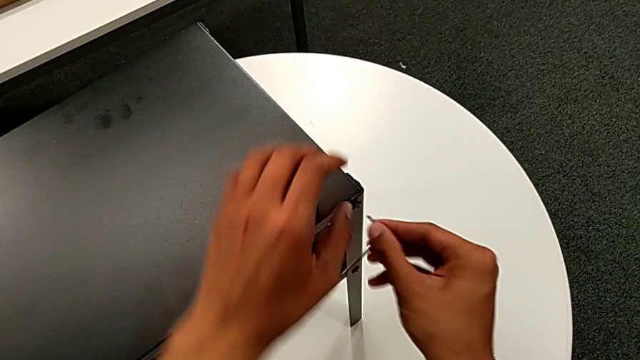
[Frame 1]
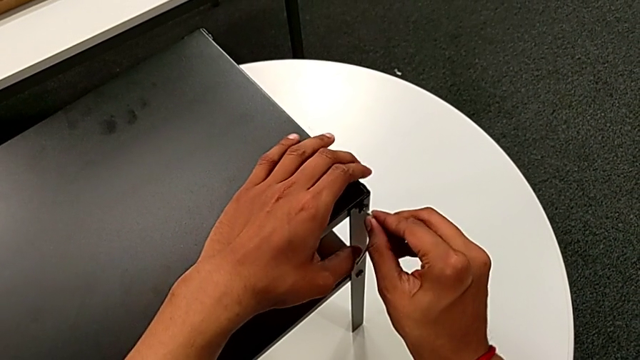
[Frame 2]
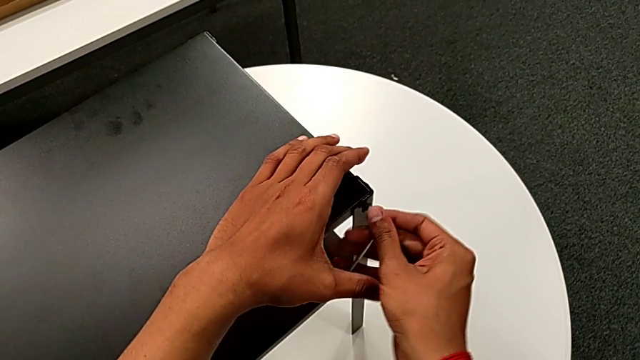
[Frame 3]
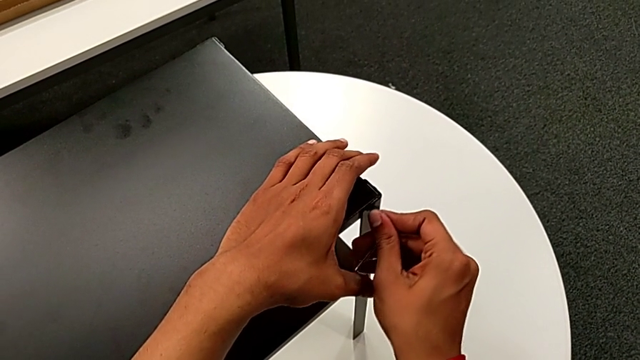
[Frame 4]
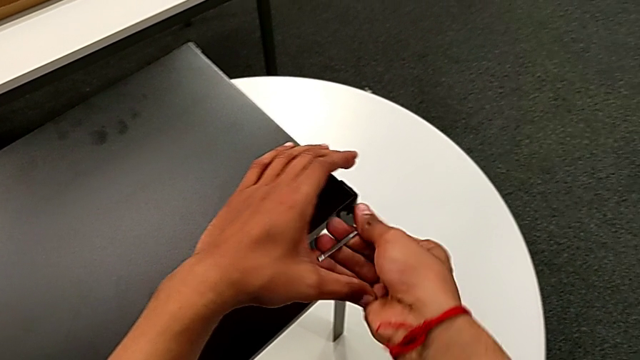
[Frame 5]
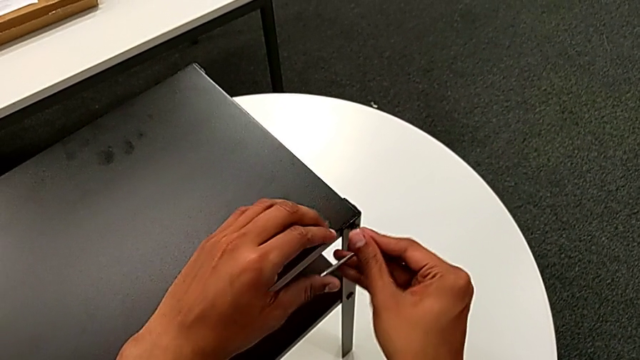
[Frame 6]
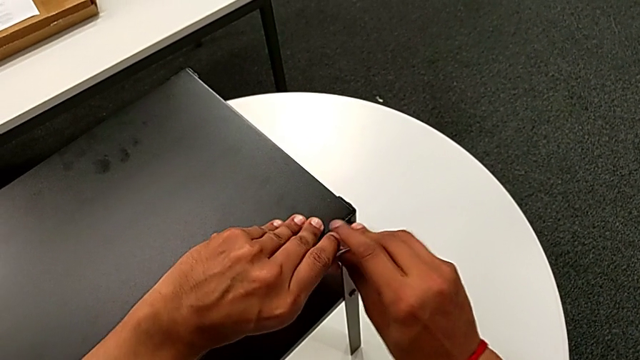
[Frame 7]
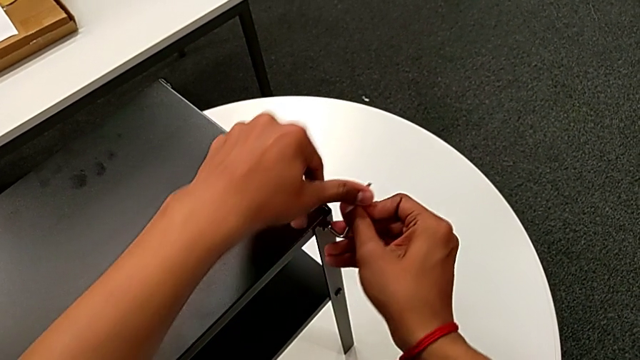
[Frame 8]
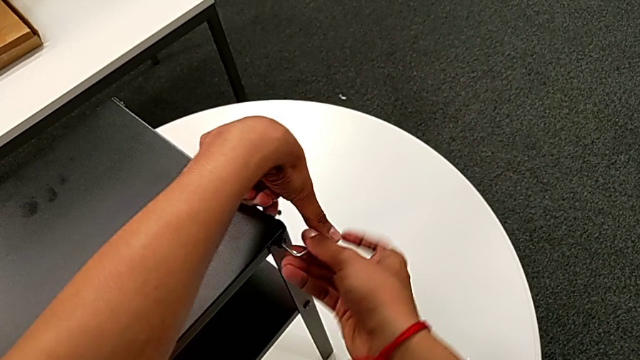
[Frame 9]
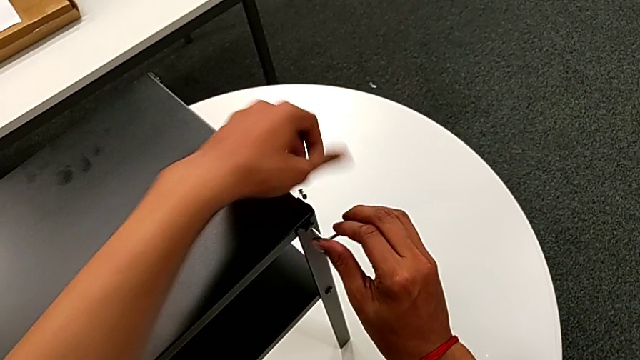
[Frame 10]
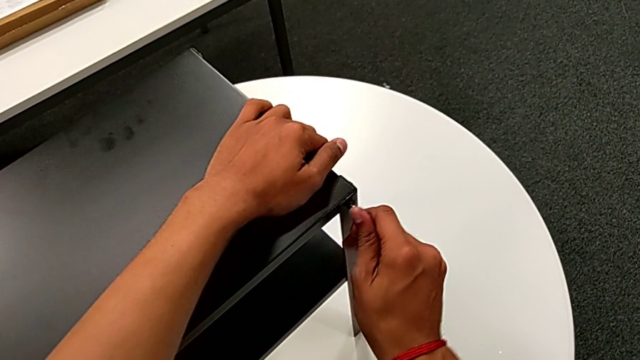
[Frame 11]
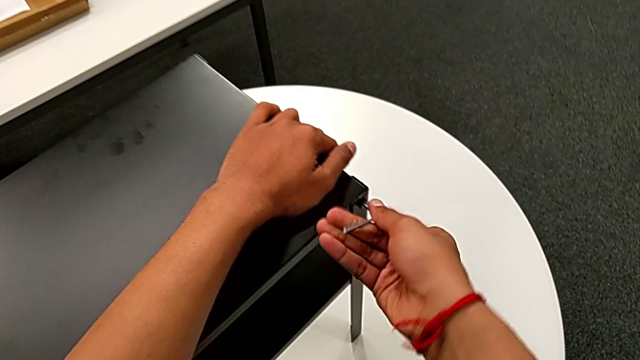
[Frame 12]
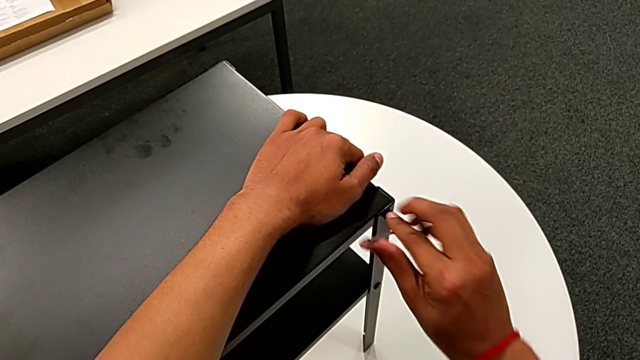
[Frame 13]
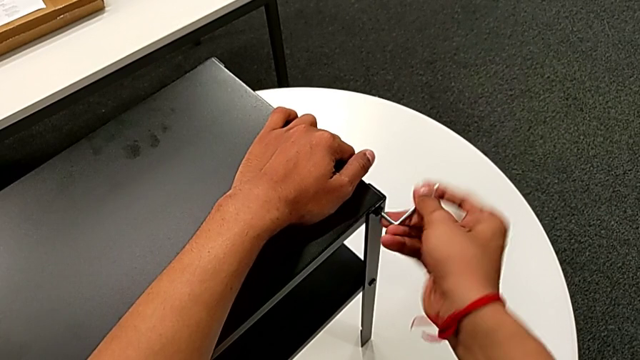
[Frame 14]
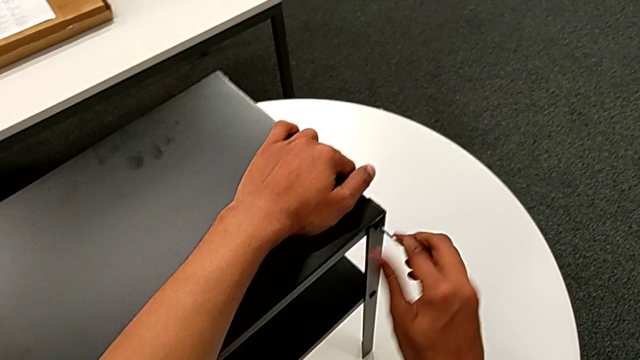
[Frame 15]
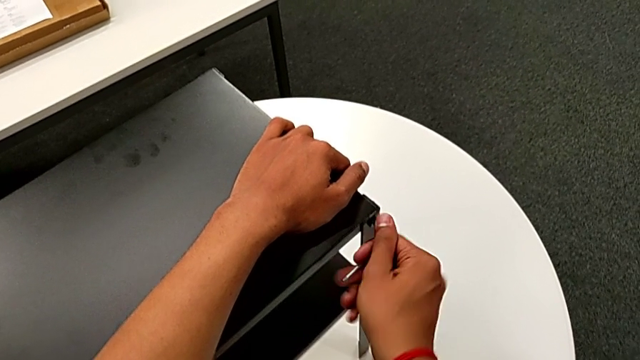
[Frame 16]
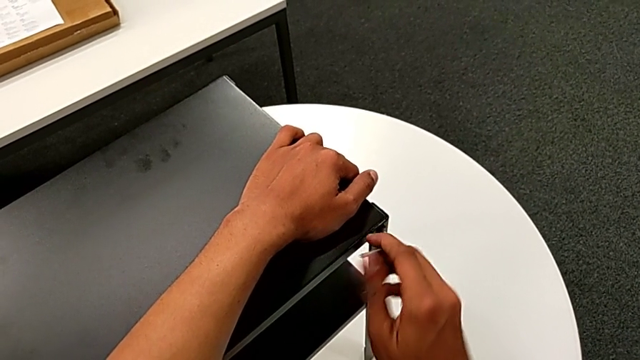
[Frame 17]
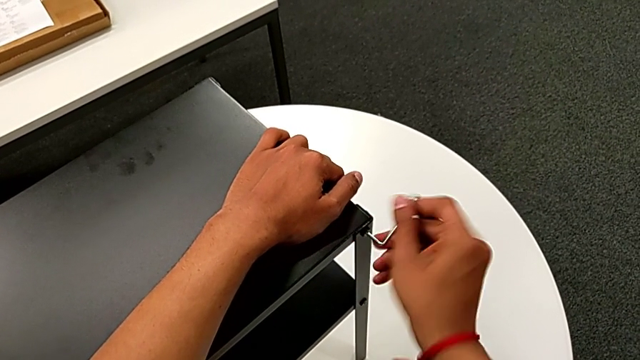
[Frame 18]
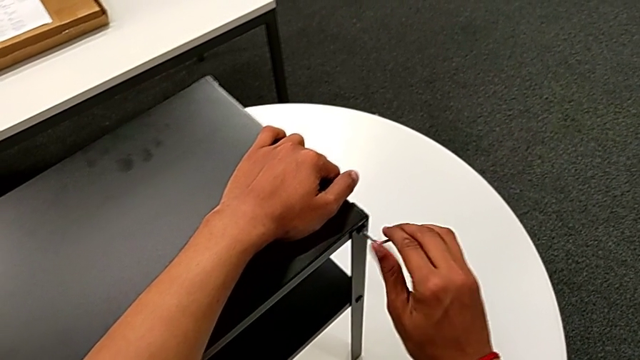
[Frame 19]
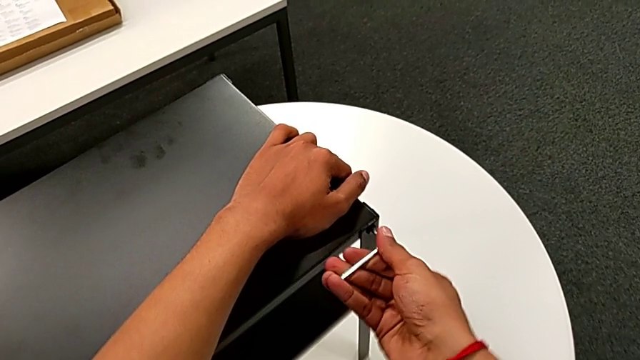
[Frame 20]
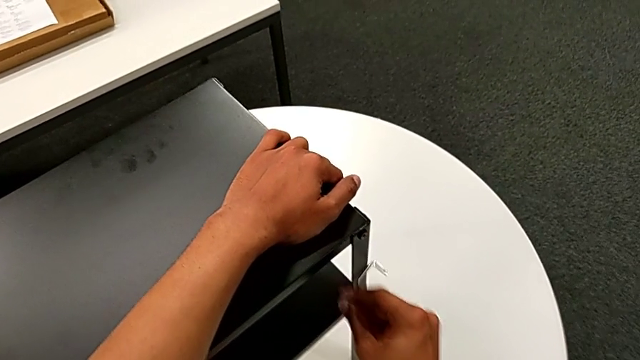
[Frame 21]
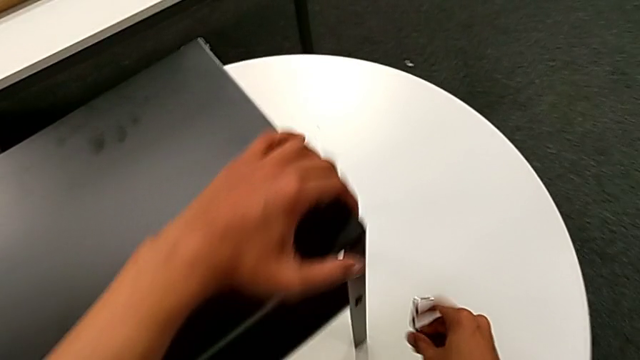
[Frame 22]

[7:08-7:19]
The camera wearer is screwing the hex socket head onto the third leg. They insert the Allen wrench, screw the hex socket head, wrongly drop the Allen wrench, almost dropping the Allen key, and place it.

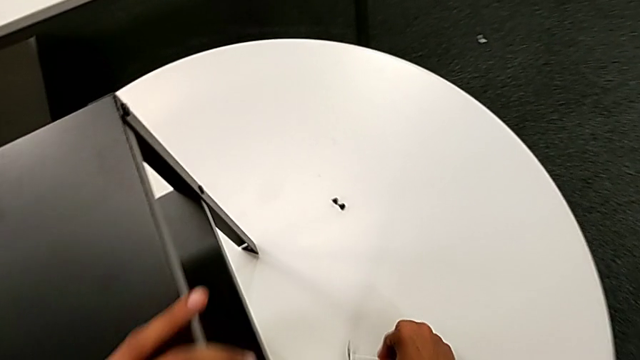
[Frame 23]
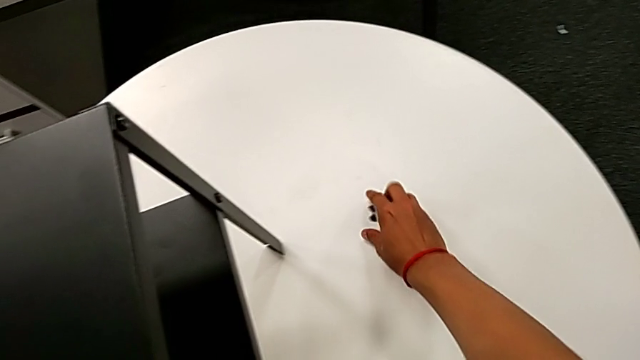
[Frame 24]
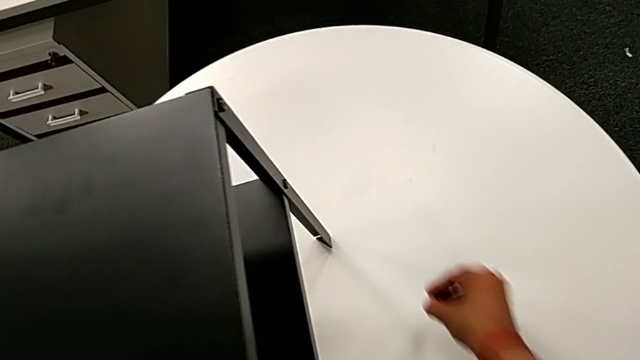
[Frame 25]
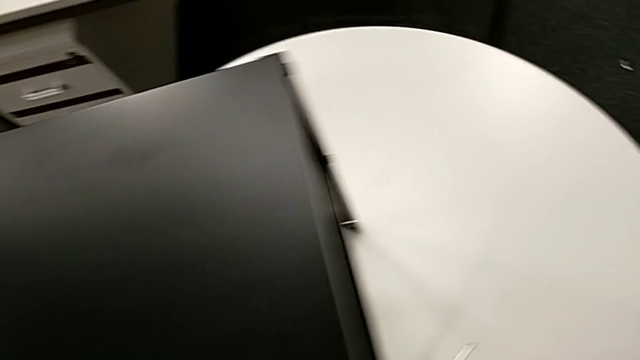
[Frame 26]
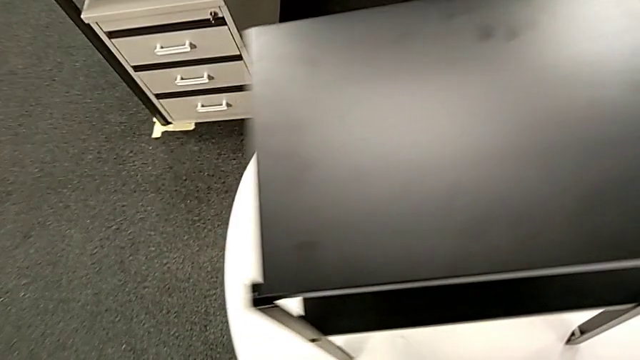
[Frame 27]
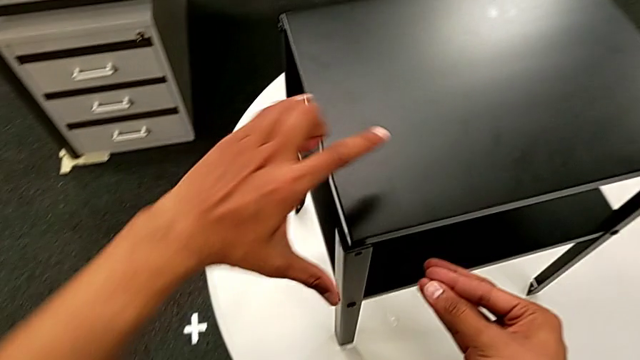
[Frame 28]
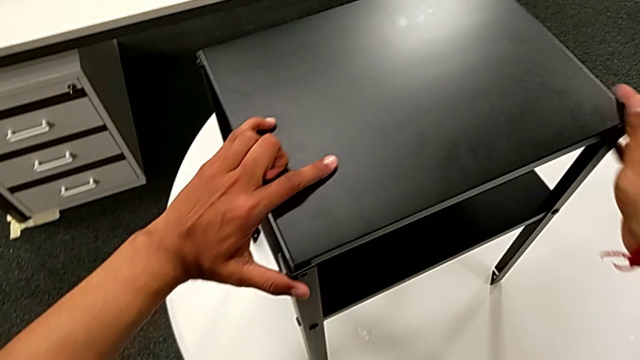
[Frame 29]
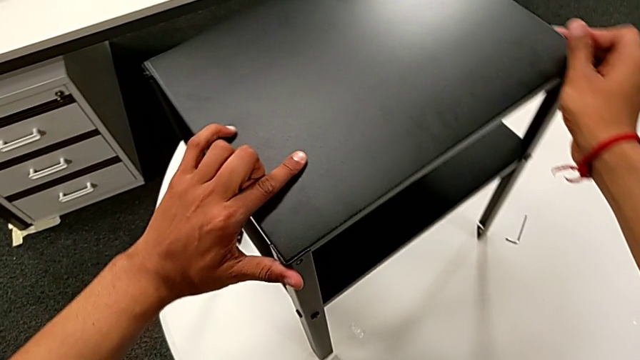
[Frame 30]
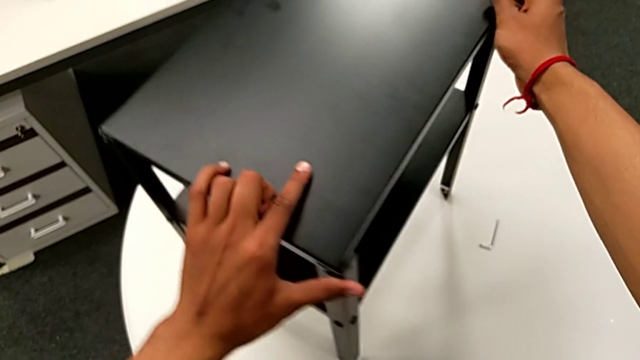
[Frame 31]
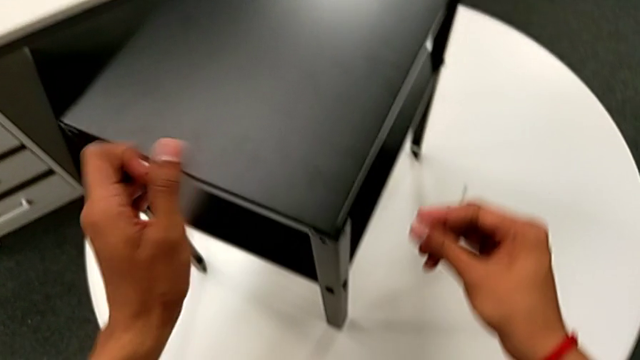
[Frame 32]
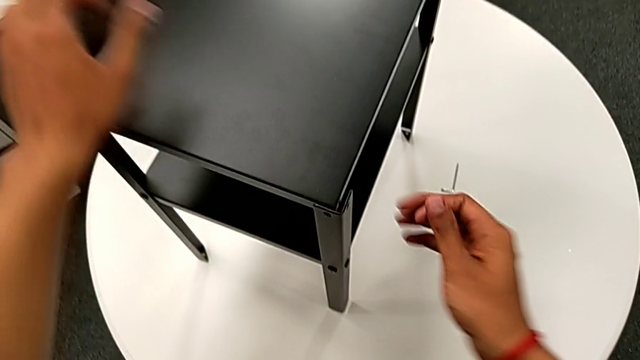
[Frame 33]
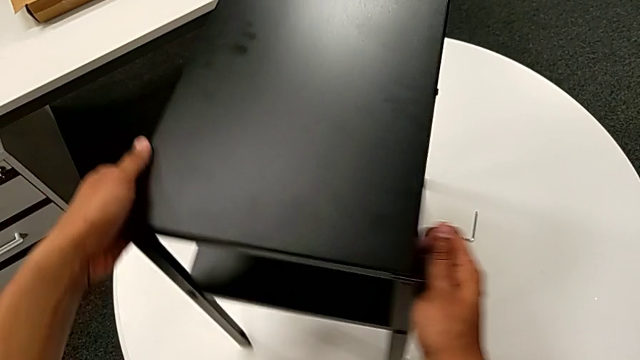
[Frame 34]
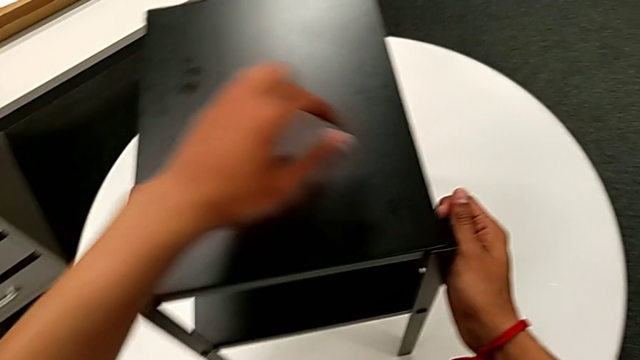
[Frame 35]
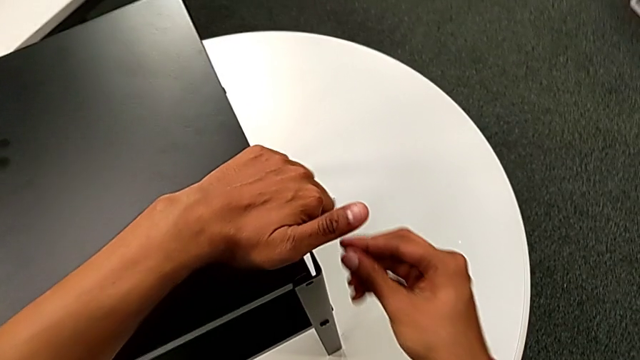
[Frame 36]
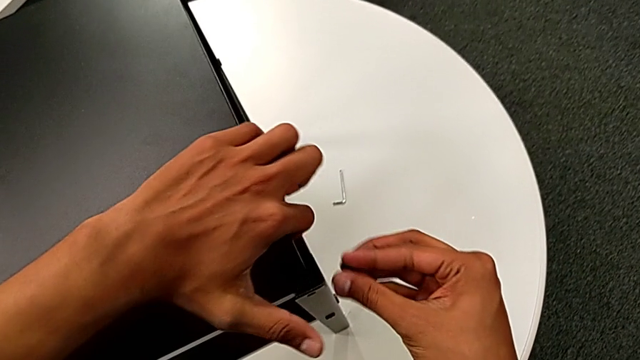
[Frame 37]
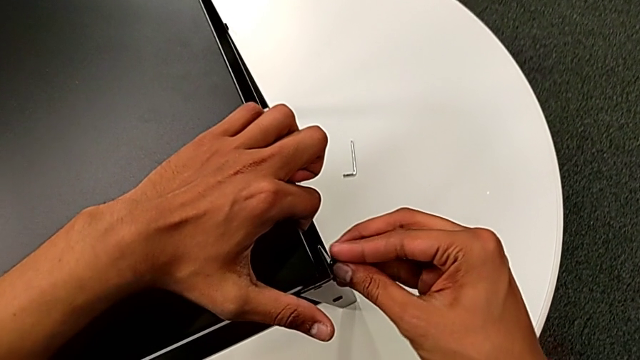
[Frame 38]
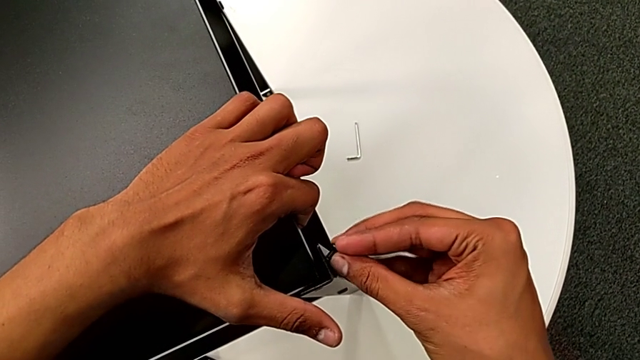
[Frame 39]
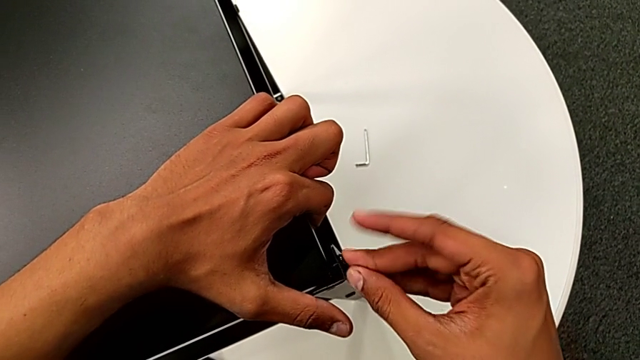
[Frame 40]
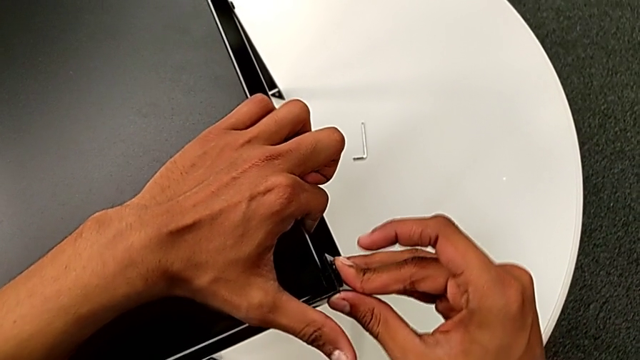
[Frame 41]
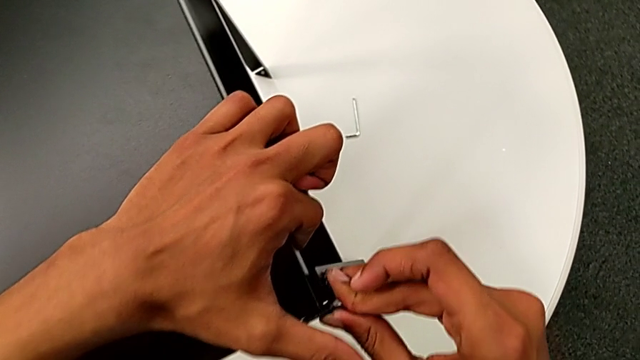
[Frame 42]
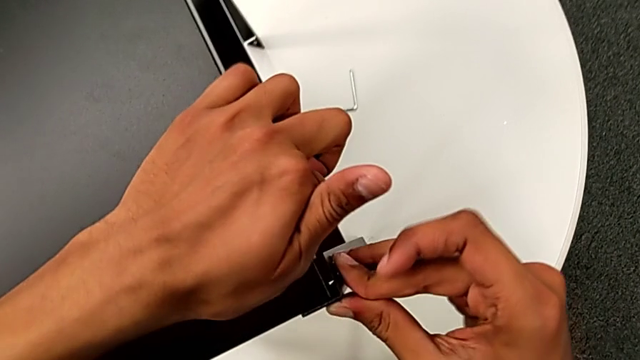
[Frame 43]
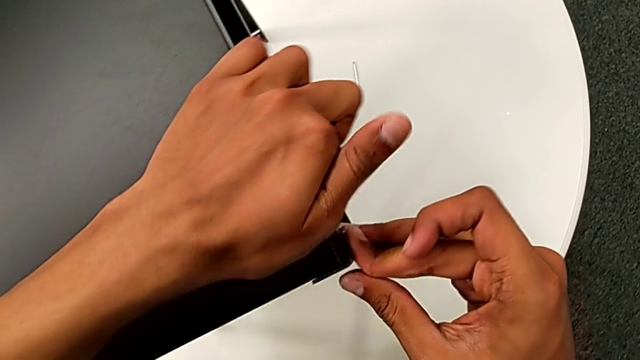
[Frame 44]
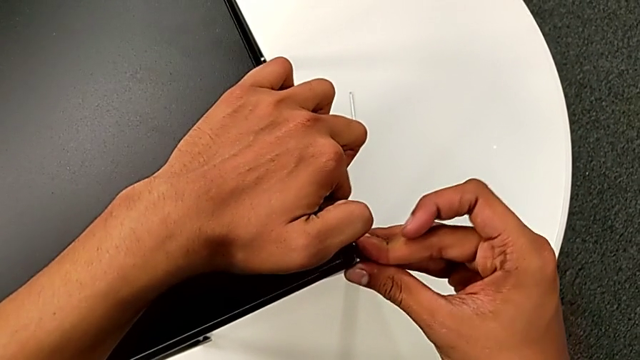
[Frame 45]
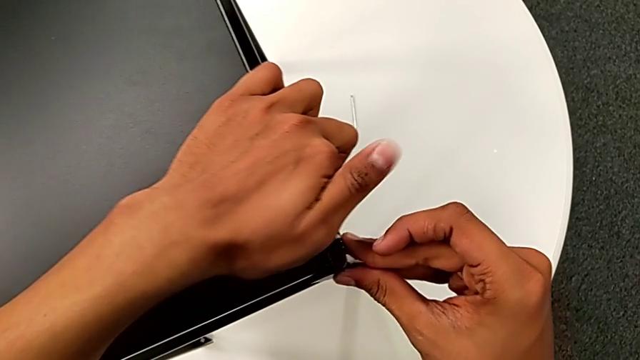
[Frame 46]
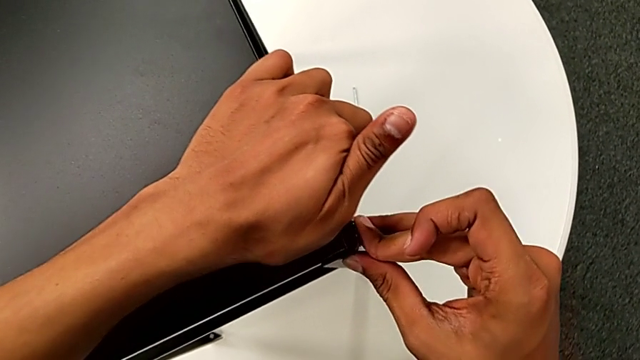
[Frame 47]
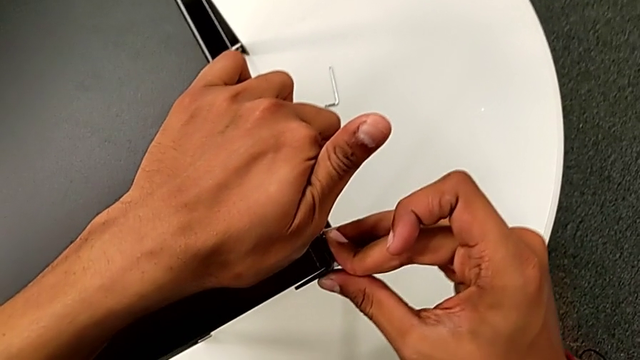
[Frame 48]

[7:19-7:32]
The camera wearer is attempting to screw the hex socket head onto the fourth leg. They grab the hex socket head, approach the nightstand, rotate it, grab the top tray and wrongly insert the hex socket head, hardly able to insert it to the right position.
